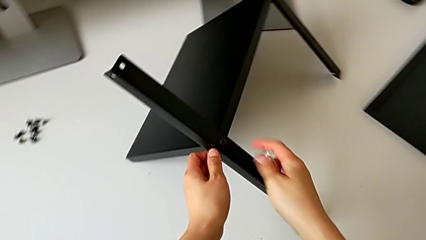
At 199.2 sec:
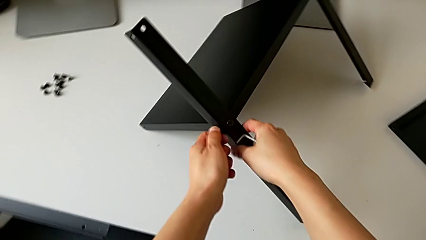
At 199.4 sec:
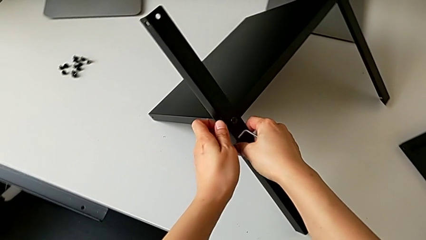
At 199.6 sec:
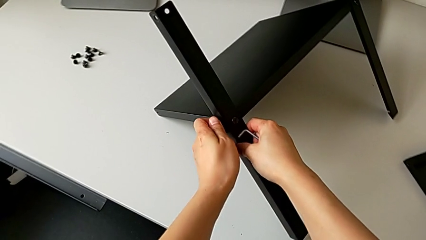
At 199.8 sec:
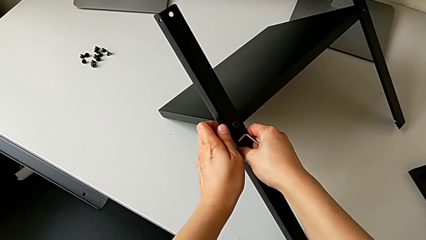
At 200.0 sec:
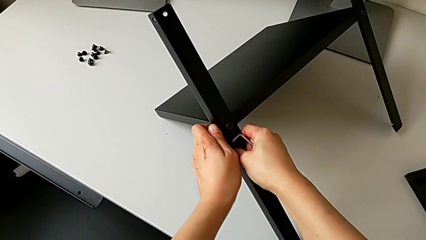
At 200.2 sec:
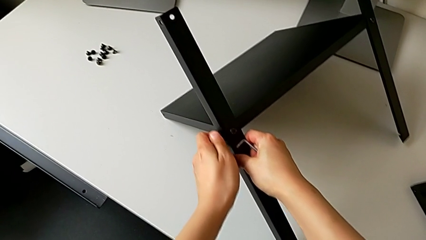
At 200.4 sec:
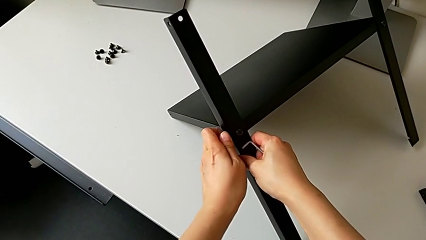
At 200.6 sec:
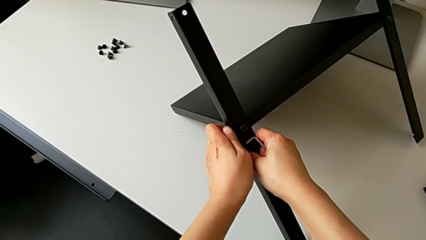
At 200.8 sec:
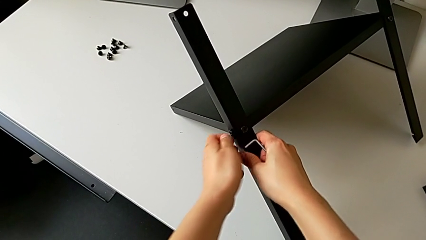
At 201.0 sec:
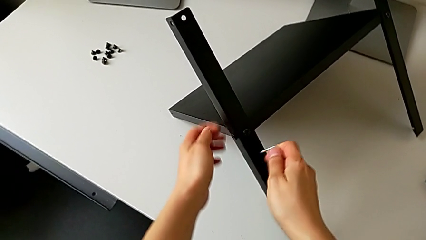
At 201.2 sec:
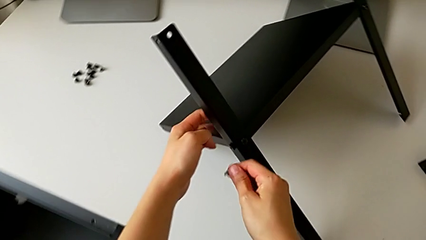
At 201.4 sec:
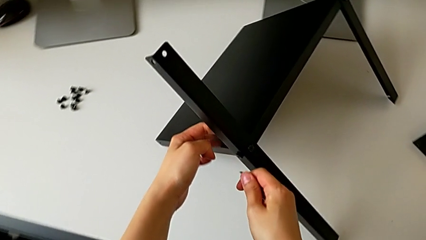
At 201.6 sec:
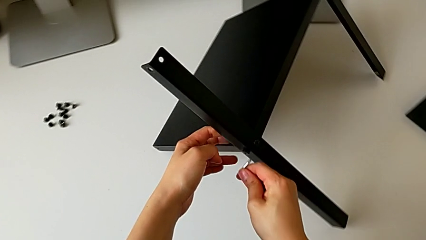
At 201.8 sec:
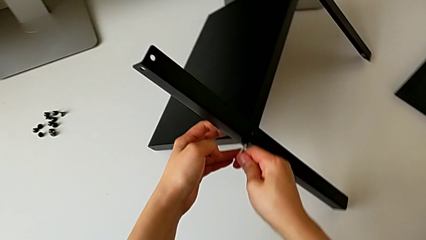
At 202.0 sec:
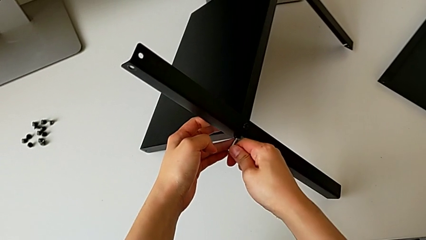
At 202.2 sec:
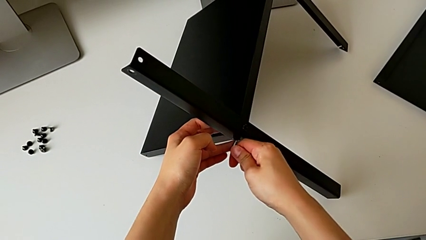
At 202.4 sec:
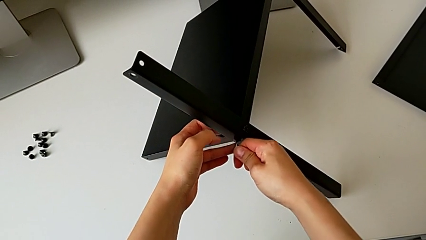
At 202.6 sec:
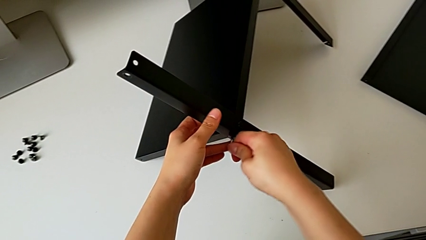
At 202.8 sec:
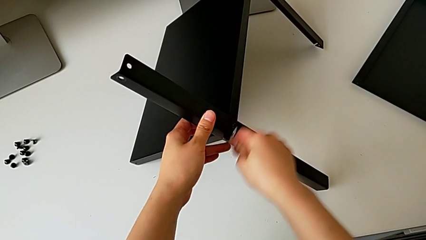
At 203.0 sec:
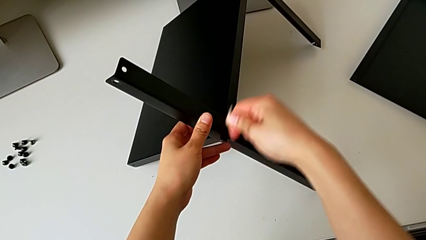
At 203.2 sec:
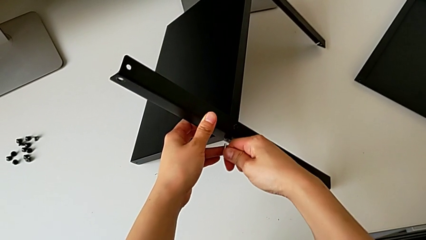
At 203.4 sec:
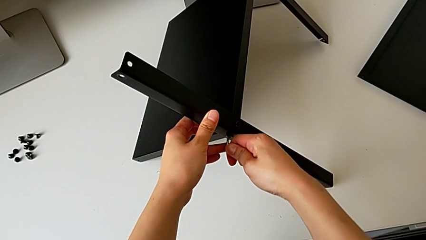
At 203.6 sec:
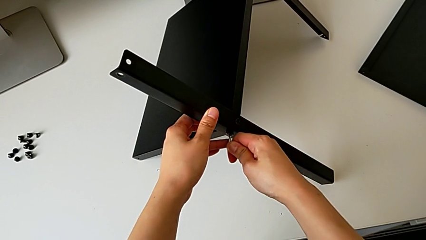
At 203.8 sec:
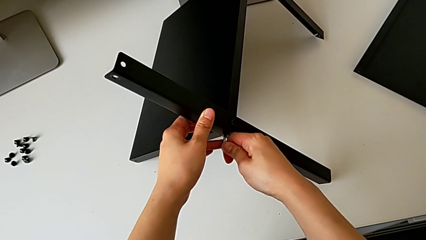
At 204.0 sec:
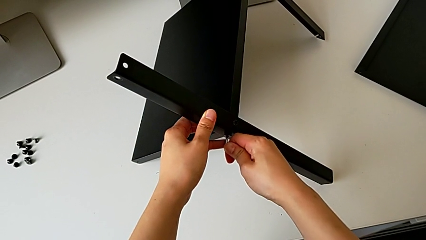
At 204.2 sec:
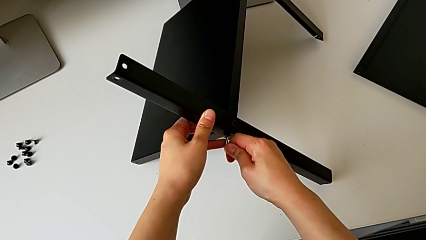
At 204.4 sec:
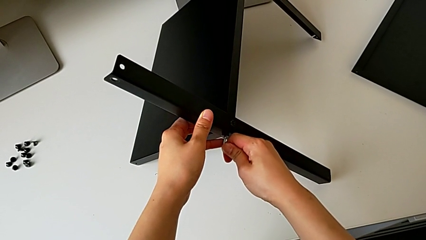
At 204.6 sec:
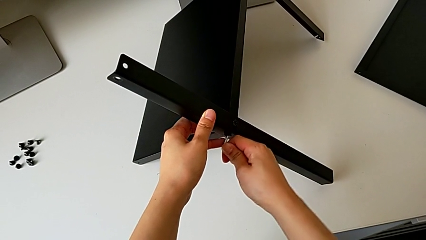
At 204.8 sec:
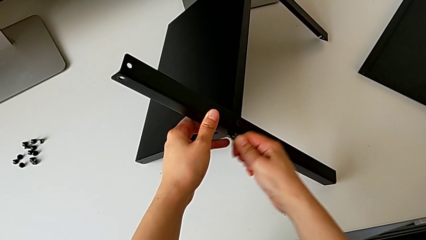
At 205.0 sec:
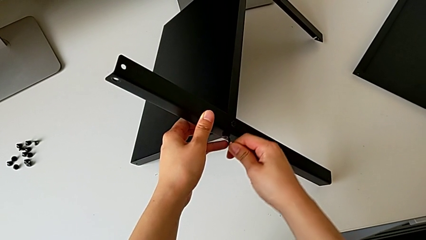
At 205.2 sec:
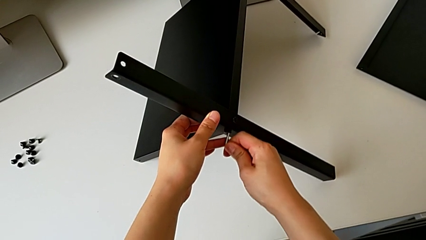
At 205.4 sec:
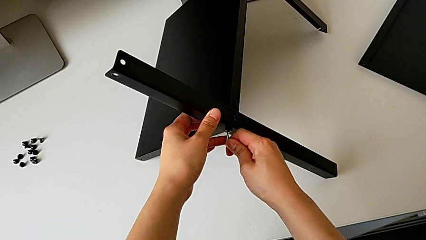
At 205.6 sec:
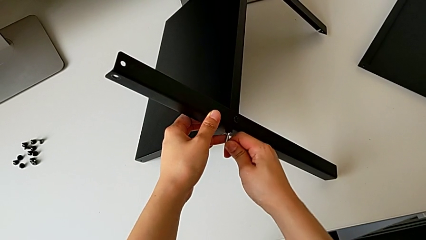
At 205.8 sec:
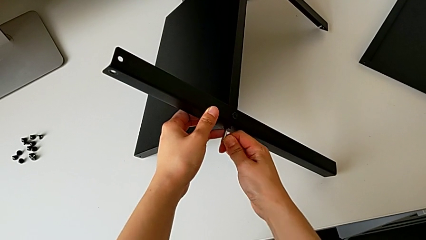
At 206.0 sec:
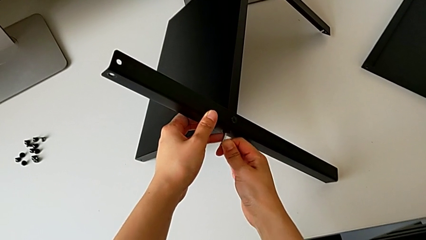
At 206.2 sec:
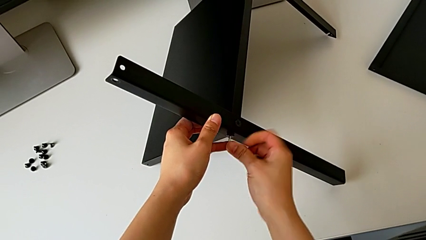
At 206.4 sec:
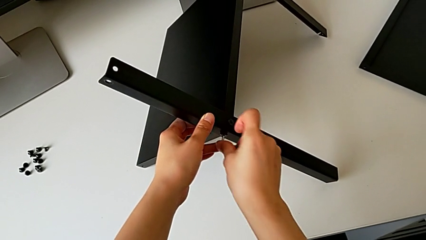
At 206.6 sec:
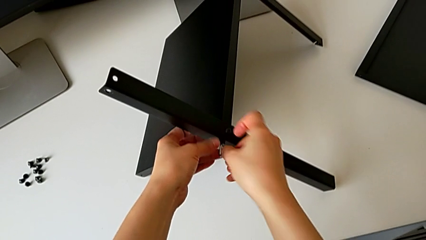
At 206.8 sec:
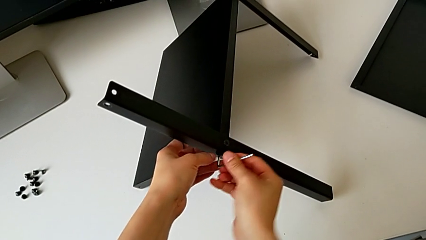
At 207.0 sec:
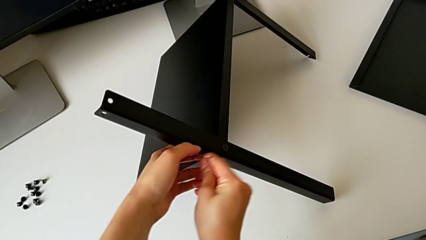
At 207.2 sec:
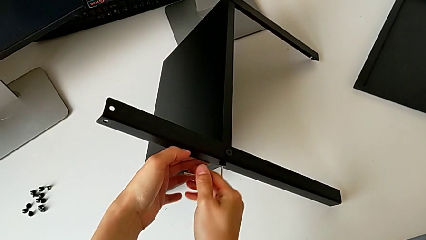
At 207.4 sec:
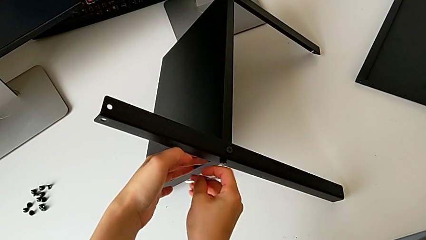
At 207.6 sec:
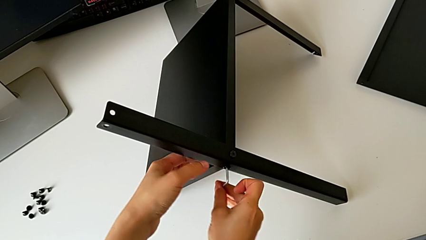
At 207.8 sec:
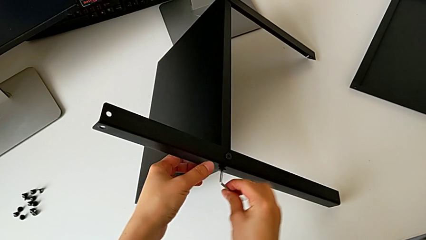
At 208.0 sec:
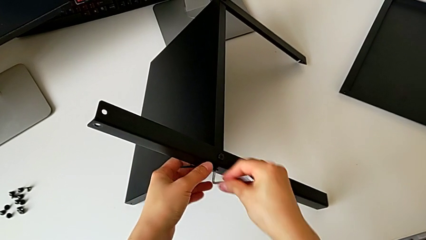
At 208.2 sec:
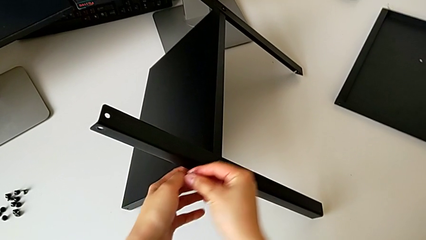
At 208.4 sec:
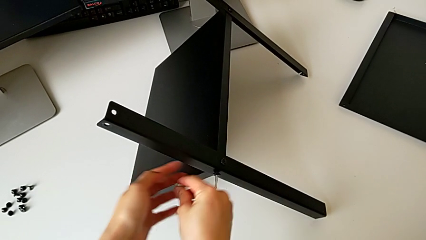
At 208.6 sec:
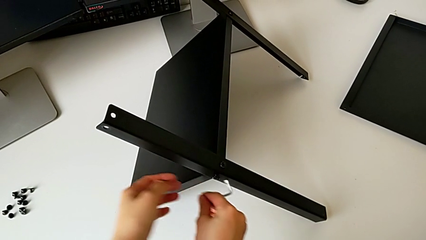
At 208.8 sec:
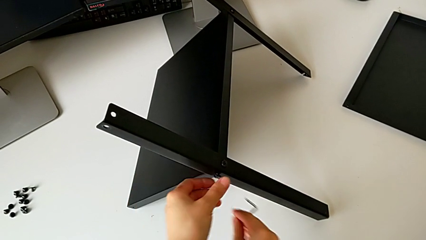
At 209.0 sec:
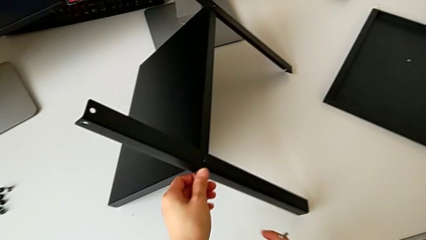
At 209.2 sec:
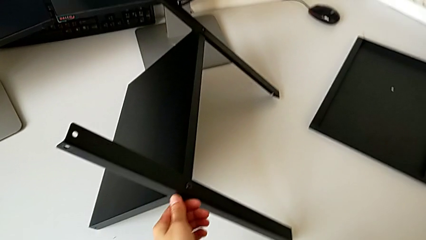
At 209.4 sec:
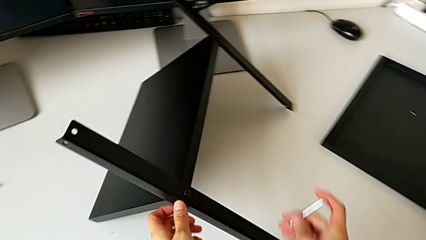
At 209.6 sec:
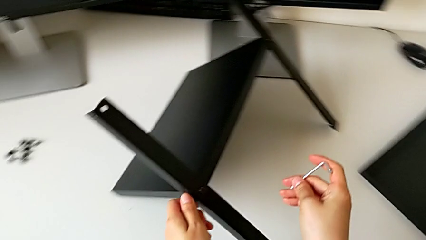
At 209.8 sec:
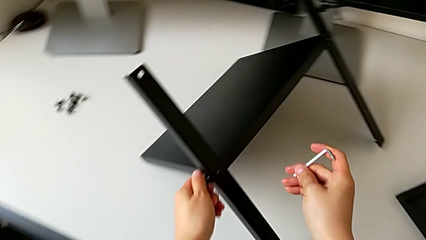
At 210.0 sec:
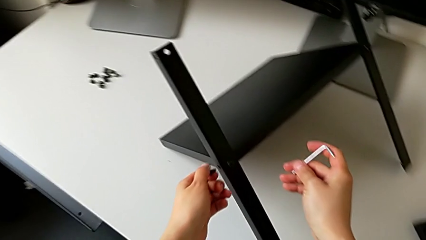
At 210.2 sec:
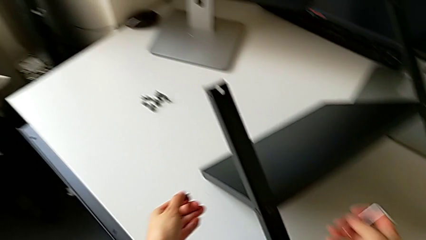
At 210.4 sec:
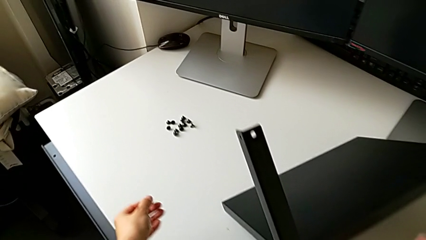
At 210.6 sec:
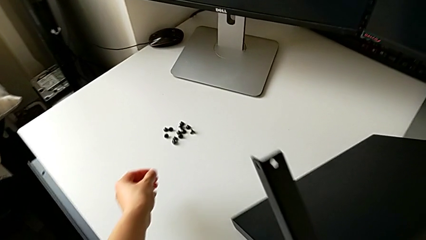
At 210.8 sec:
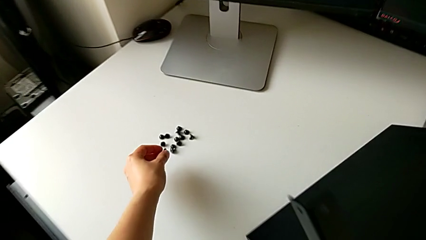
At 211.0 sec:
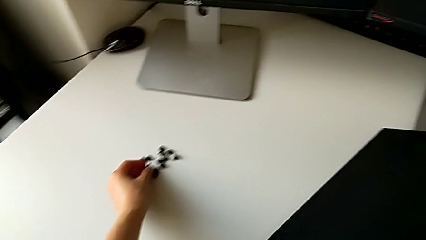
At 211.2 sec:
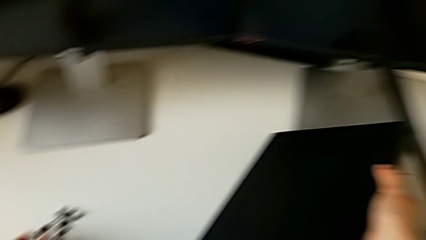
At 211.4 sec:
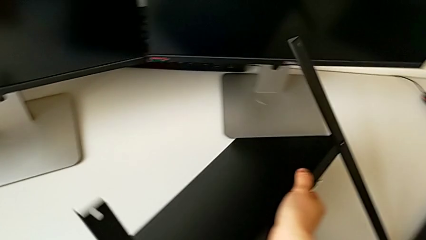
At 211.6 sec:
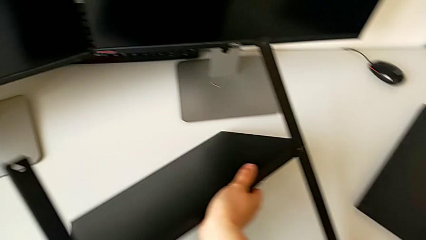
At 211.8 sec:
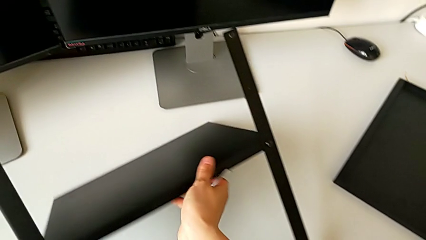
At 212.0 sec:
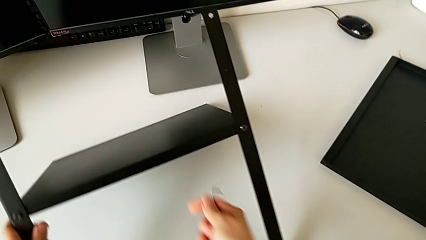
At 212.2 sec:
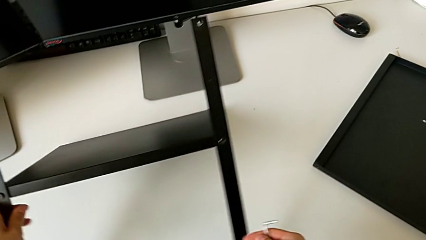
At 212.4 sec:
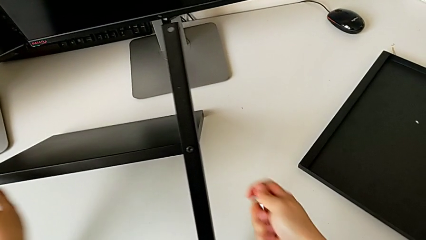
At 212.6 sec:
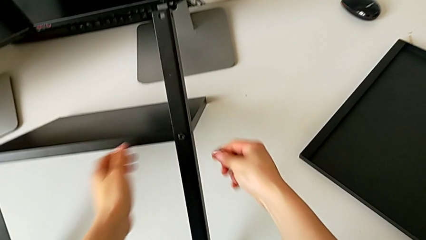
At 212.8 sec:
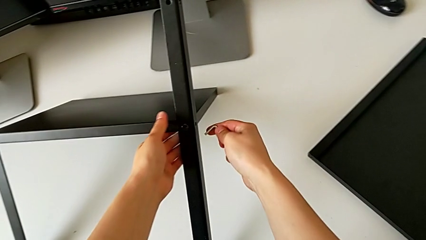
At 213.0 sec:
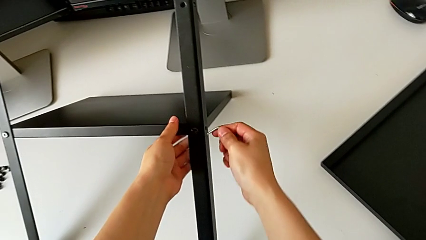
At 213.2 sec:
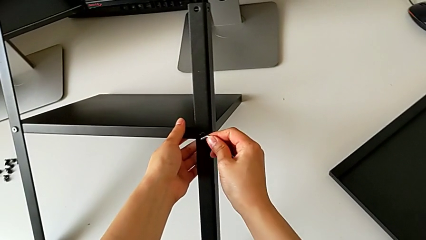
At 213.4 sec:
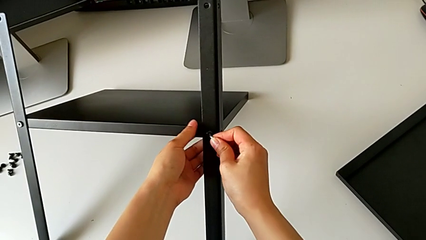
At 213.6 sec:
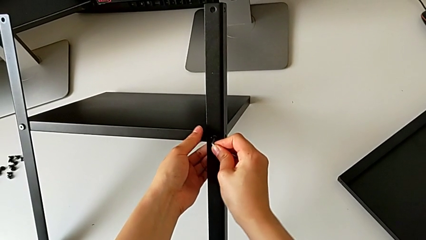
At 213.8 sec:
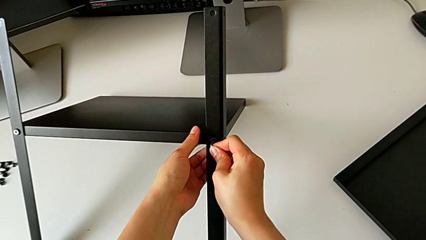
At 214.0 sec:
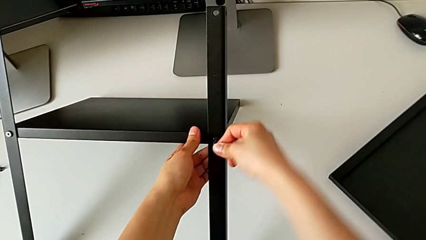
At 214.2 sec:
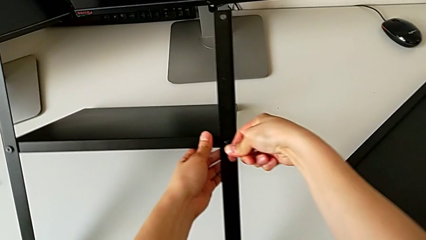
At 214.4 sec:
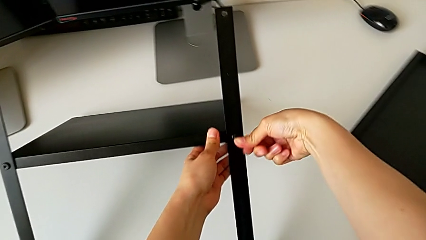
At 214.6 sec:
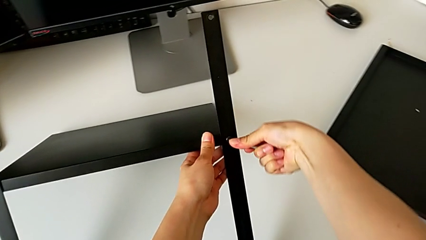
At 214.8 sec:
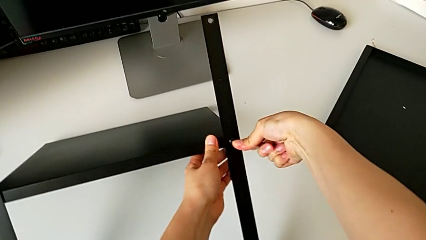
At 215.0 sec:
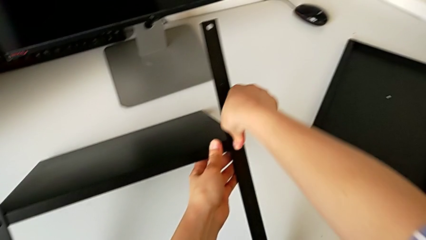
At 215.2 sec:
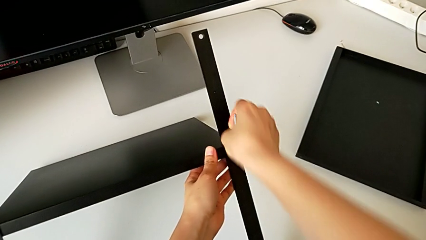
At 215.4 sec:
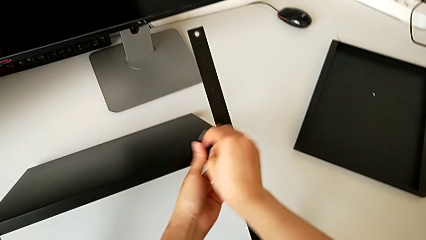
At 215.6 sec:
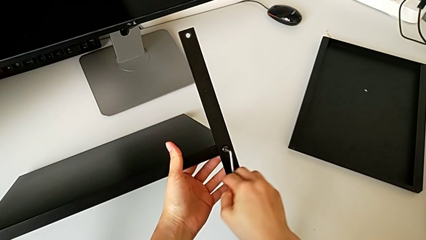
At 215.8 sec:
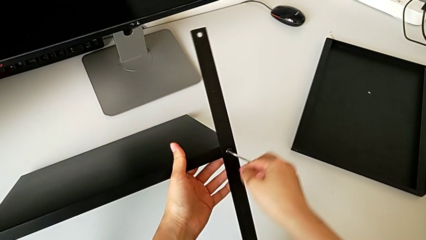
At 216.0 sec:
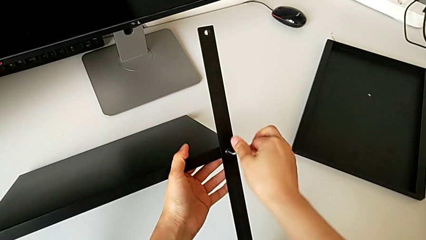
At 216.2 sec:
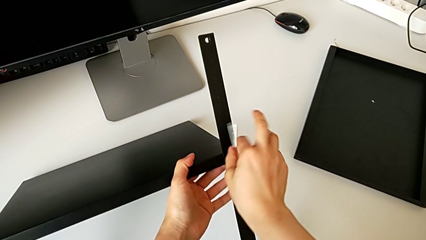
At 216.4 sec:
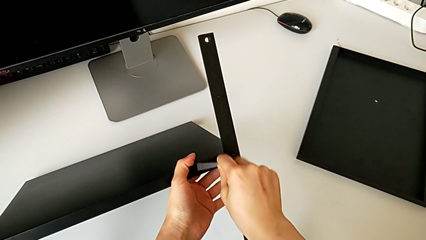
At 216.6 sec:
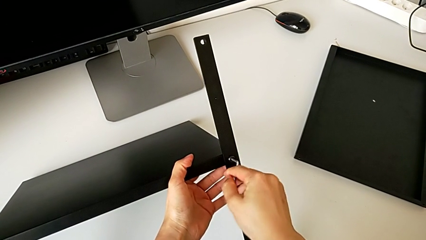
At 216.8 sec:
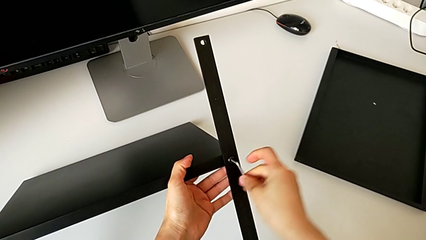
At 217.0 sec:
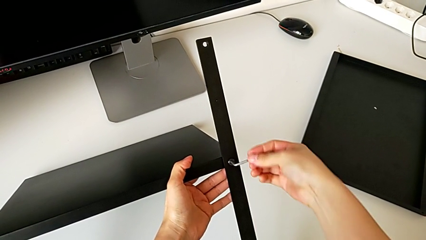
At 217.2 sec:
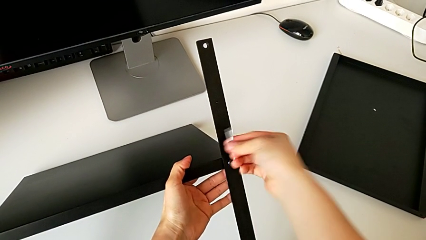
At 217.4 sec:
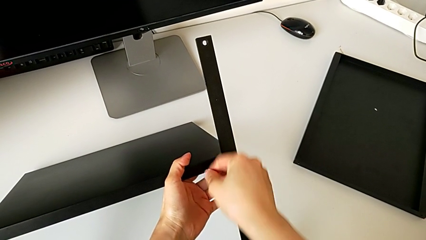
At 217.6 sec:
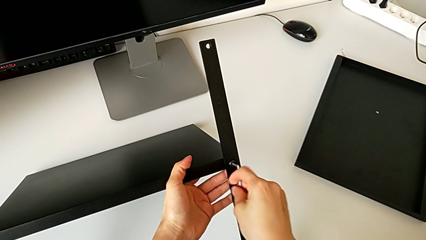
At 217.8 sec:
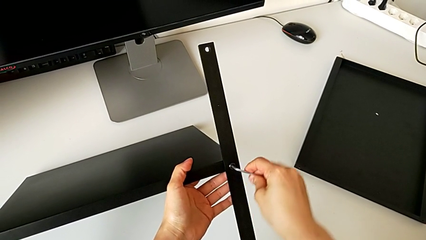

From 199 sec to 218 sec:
The camera wearer is unscrewing the shelf from the legs. They keep unscrewing the hex socket head, withdraw the Allen wrench, disassemble the hex socket head, place it, rotate the nightstand, insert the Allen wrench and begin to unscrew the right hex socket head.
